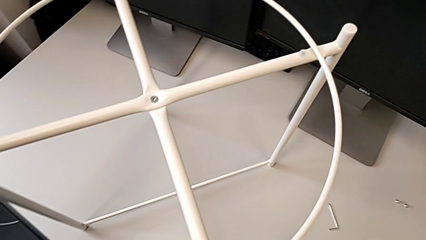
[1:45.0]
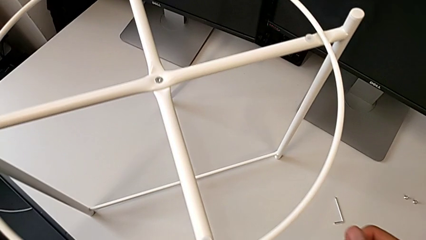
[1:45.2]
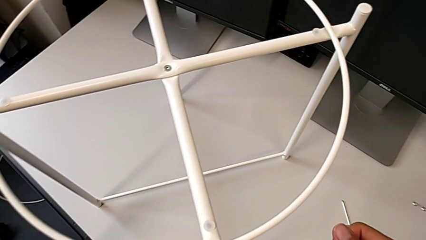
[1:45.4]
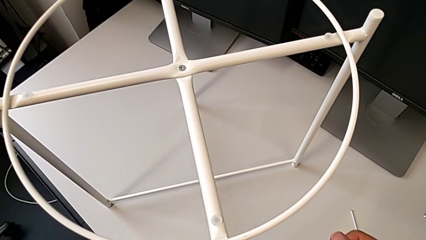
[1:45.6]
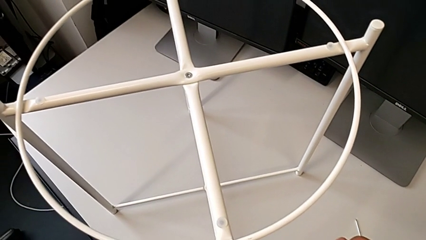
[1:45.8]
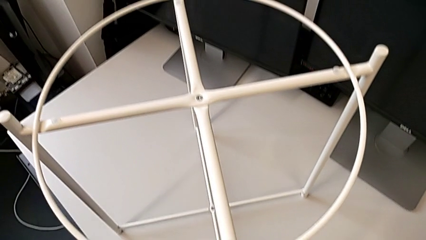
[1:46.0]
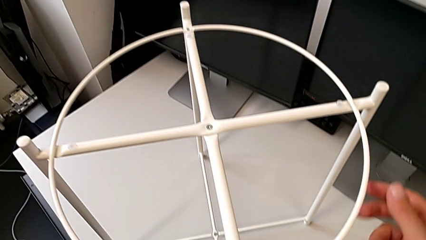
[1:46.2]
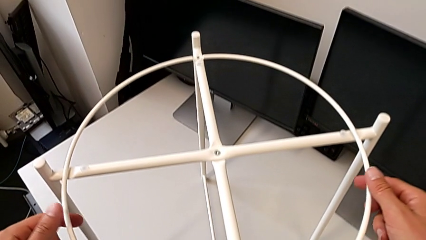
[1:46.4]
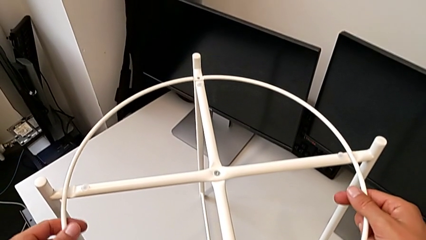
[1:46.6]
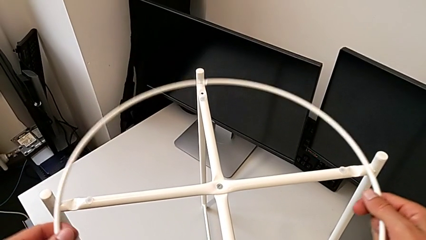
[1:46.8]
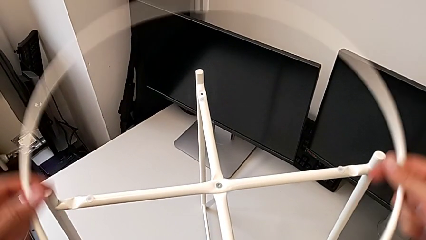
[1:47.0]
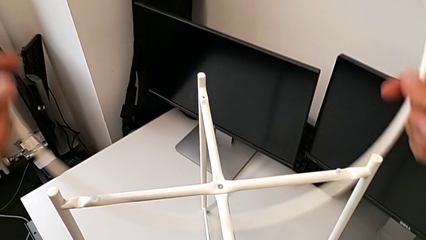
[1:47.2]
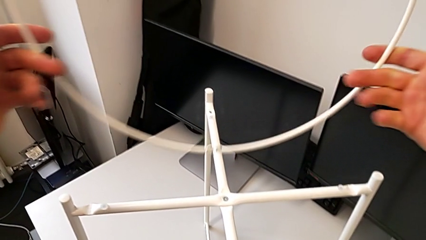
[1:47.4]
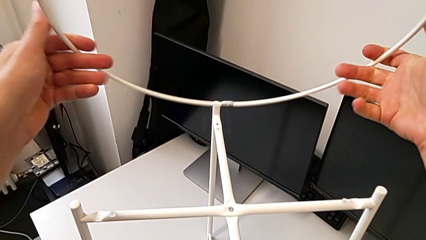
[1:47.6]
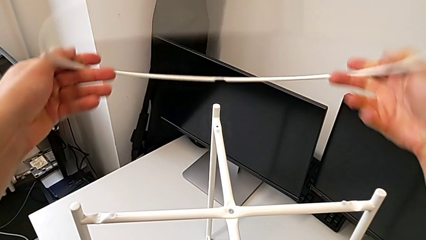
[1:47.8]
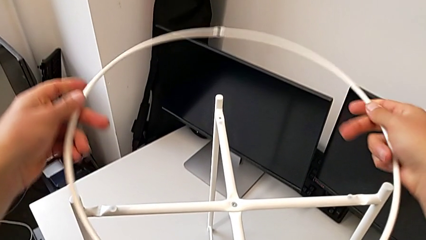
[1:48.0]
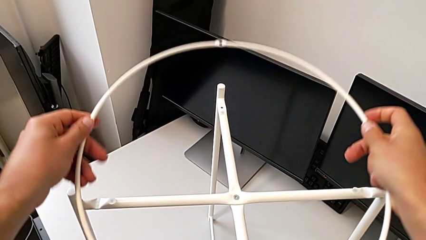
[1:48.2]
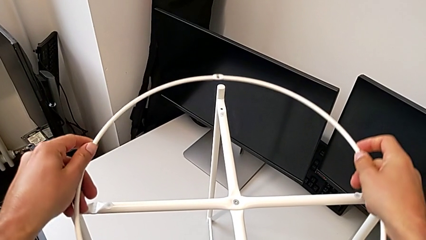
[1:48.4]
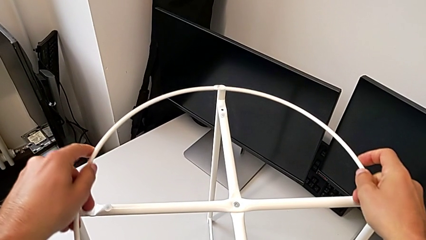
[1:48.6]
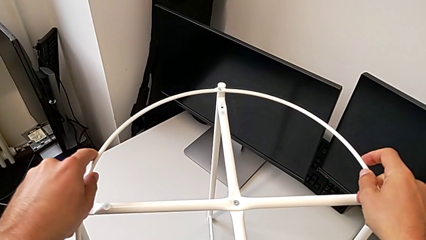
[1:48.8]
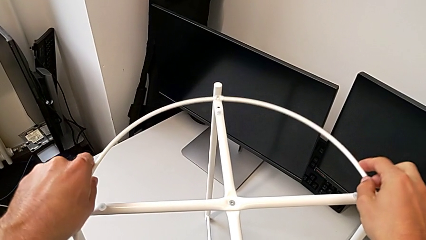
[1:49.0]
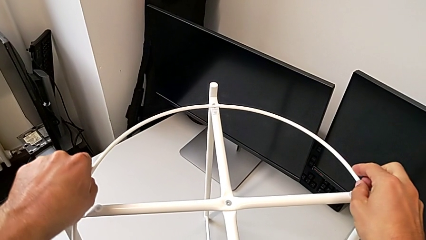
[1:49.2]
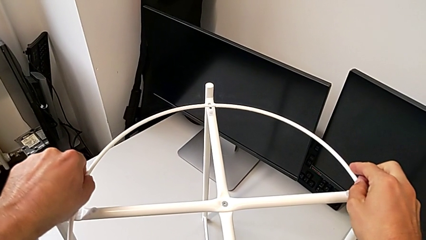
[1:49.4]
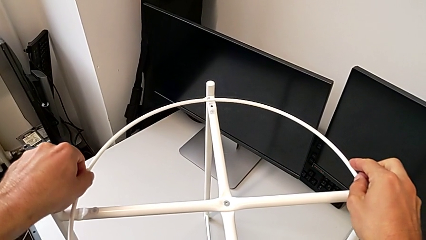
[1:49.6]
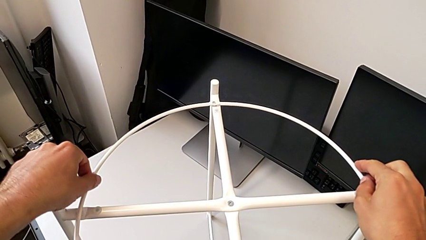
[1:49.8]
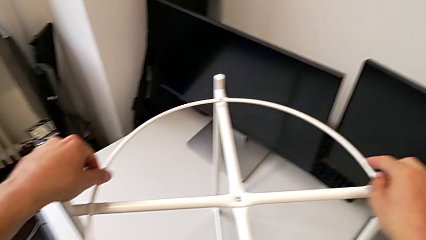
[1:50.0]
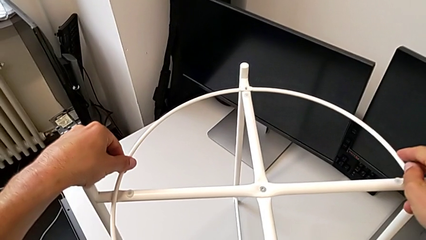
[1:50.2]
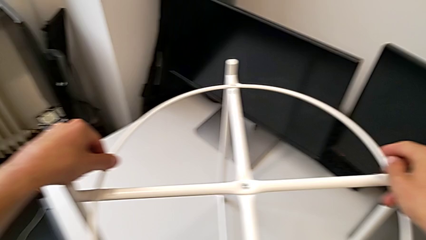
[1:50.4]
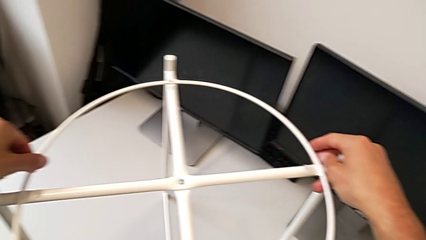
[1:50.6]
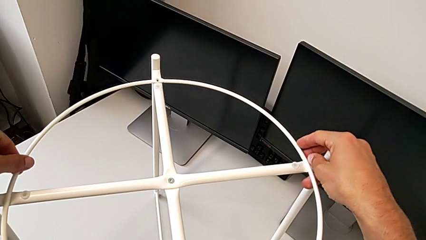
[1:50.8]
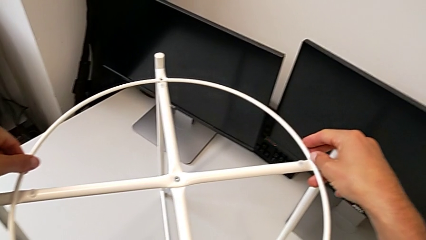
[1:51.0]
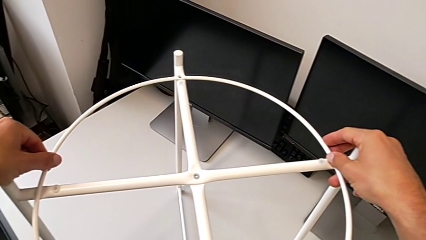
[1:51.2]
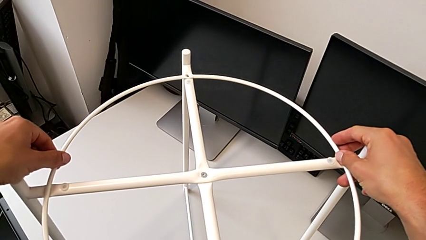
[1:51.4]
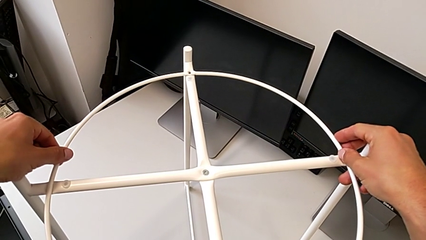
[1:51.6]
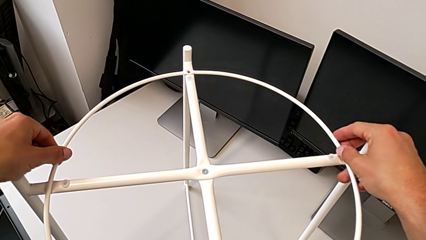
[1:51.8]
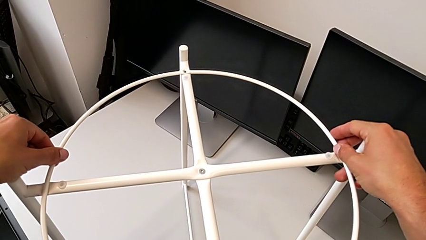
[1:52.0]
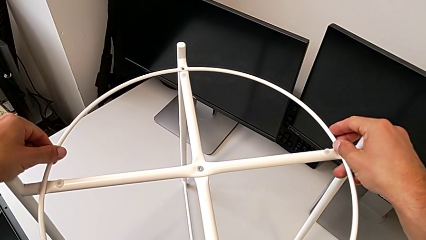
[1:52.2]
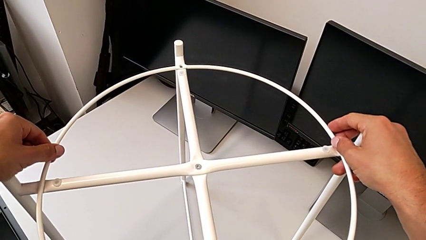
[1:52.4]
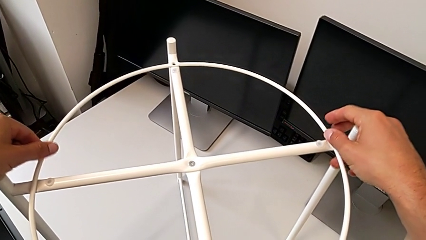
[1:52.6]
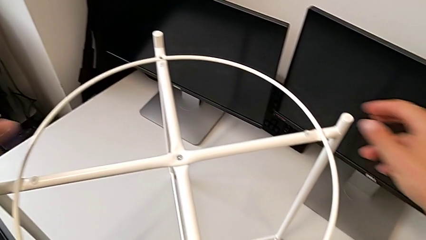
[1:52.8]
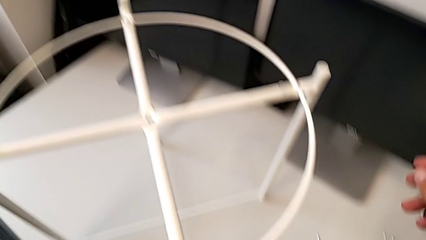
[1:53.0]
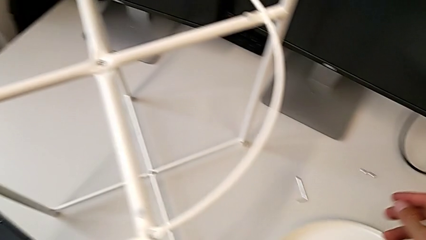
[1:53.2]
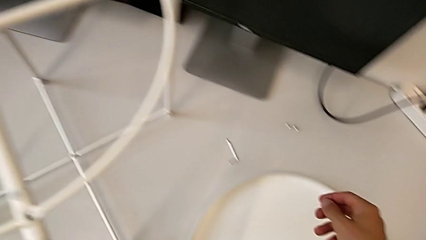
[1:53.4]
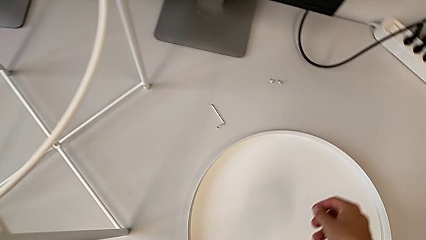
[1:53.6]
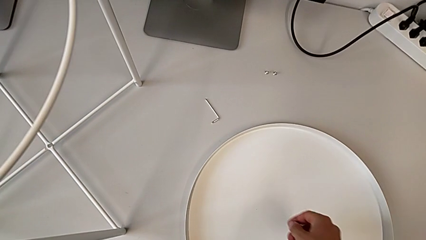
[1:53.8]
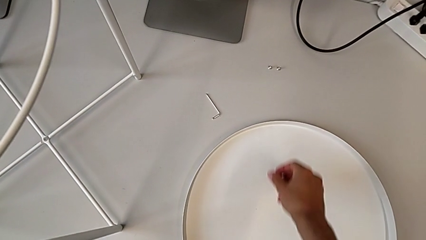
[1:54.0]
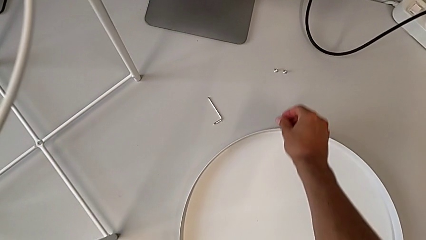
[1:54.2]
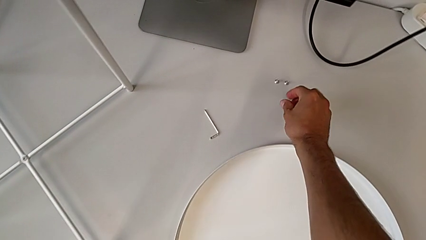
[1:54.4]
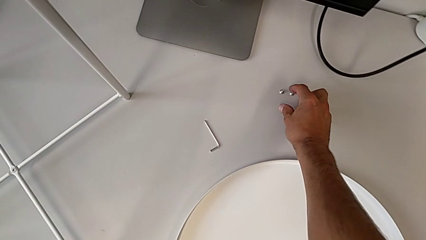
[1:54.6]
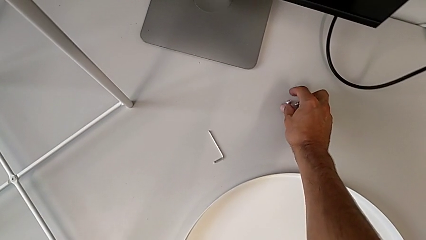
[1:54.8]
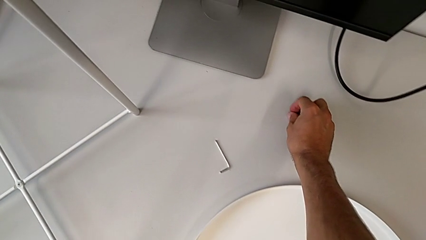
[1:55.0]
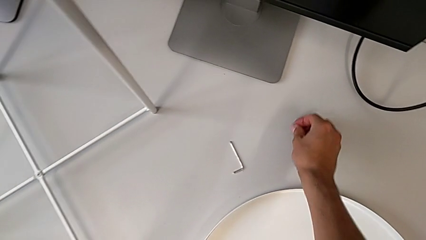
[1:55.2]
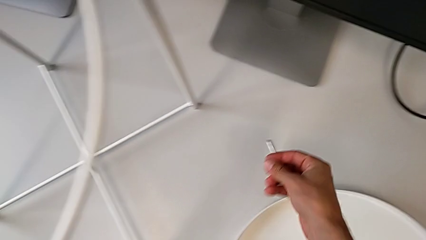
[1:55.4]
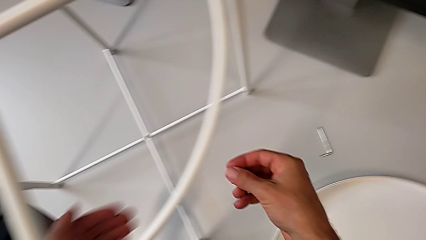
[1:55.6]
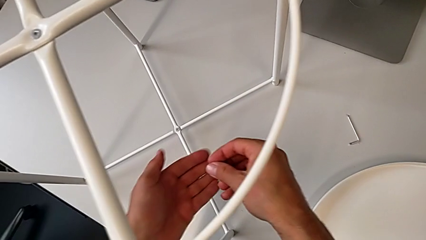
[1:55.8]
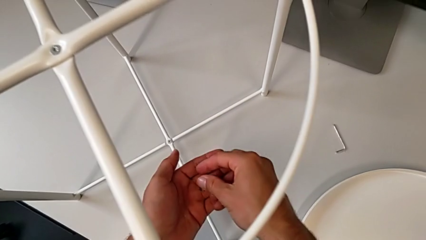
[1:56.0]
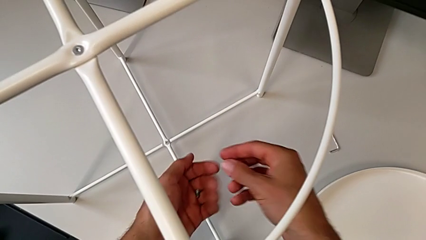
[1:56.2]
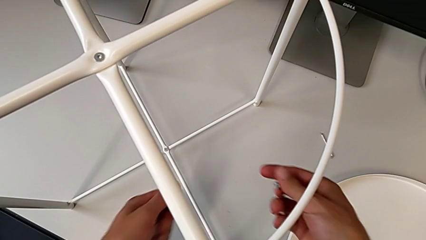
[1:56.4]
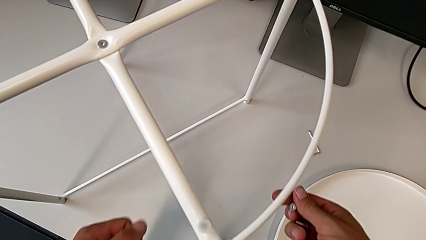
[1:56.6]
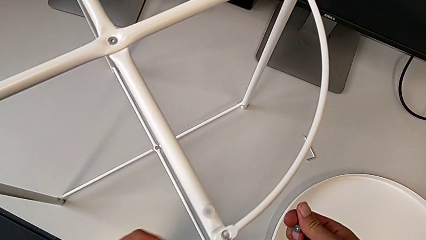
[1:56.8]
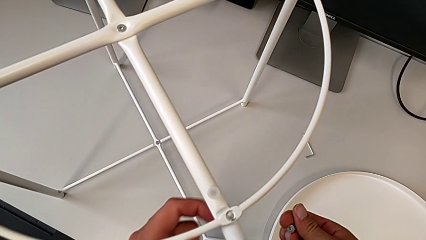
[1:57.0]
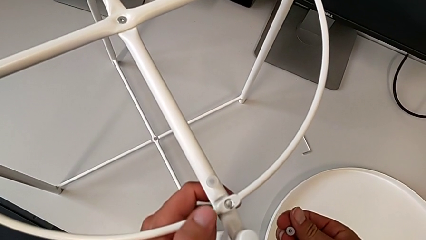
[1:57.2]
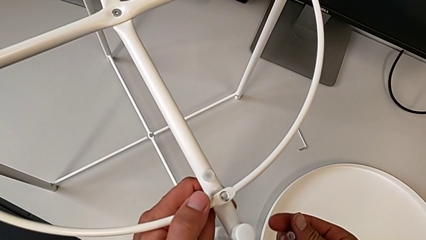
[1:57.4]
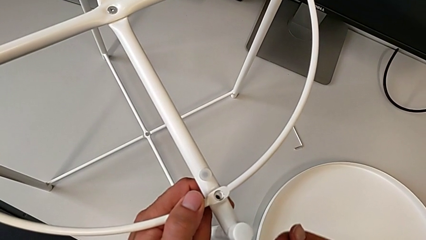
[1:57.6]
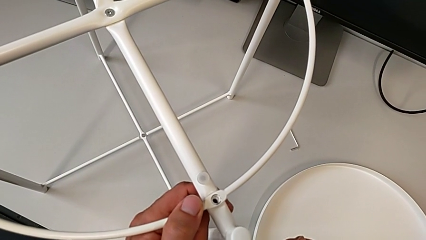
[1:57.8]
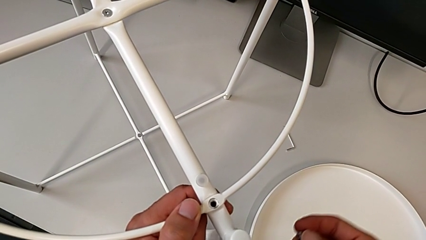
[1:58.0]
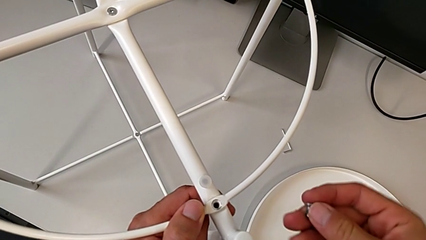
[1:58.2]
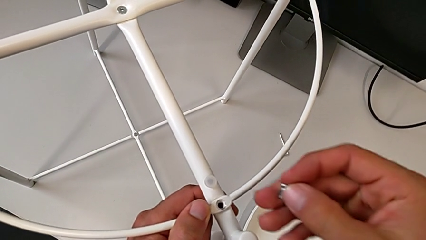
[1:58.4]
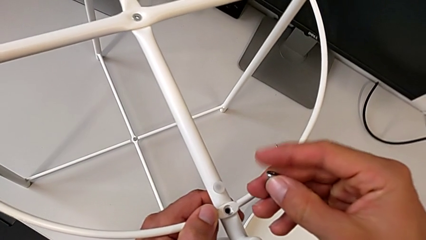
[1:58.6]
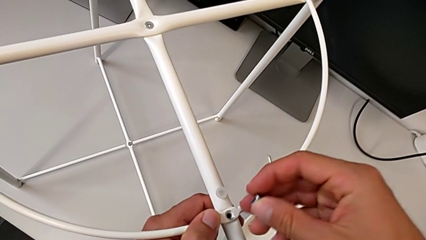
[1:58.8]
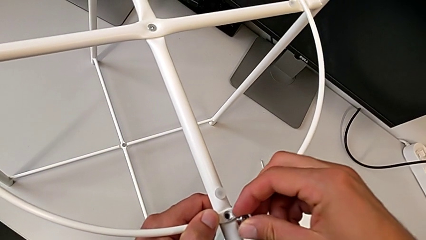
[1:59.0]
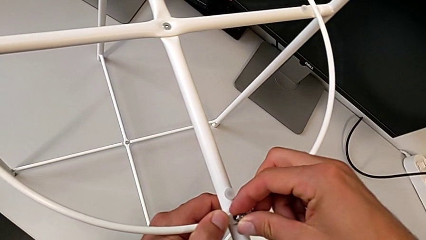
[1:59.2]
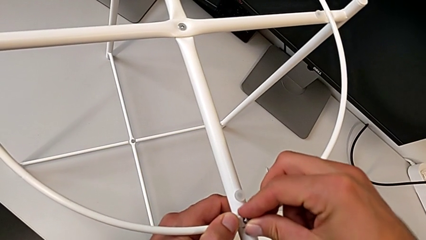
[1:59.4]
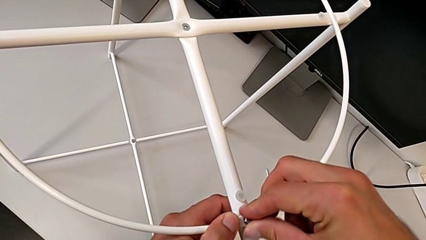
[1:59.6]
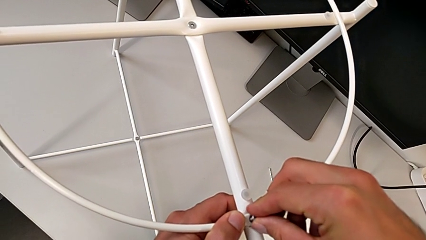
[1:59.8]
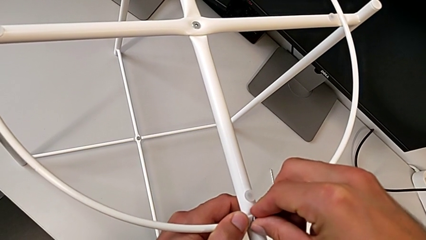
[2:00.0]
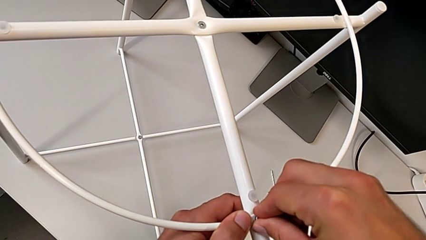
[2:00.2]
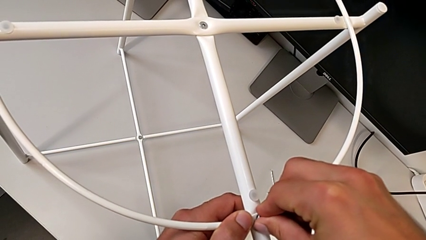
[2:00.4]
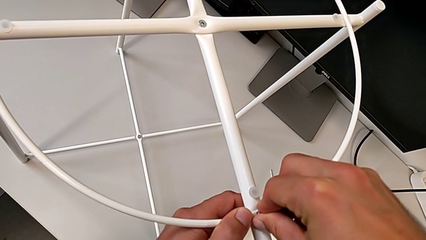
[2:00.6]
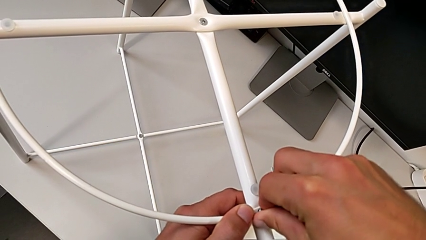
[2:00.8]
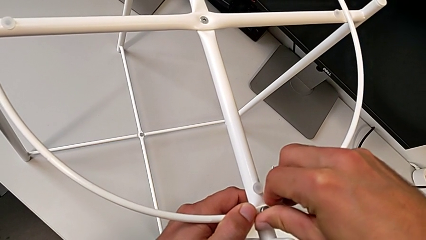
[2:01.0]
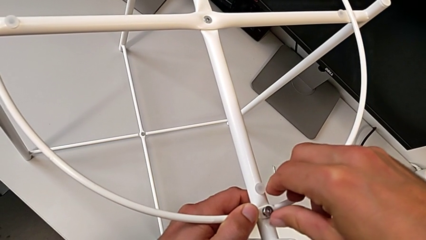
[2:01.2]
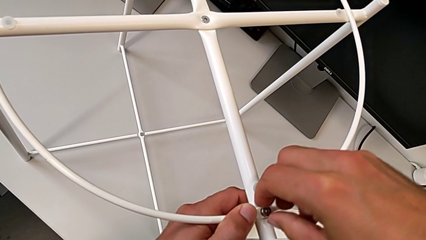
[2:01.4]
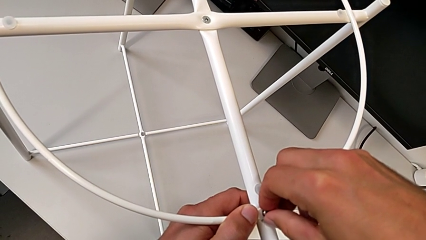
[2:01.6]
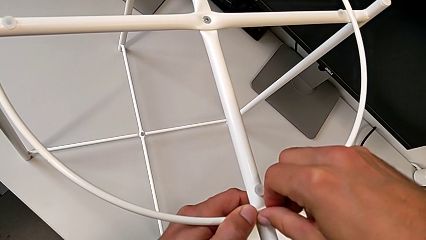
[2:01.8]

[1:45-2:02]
The camera wearer is assembling the screw into the circle and the legs. They inspect the circle, withdraw it, rotate it, align it, grab the hex socket head twice, align the circle, insert the hex socket head and begin to screw it.
